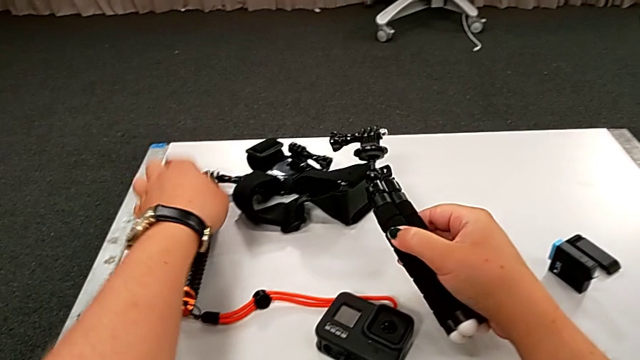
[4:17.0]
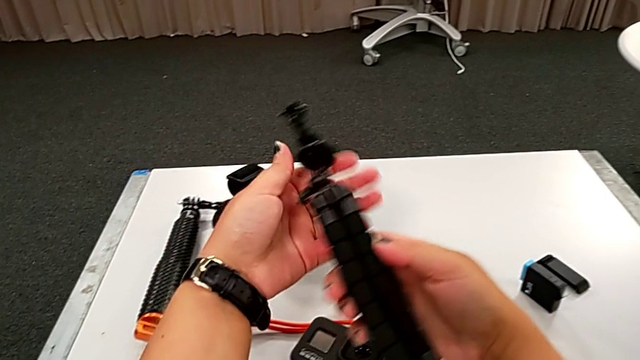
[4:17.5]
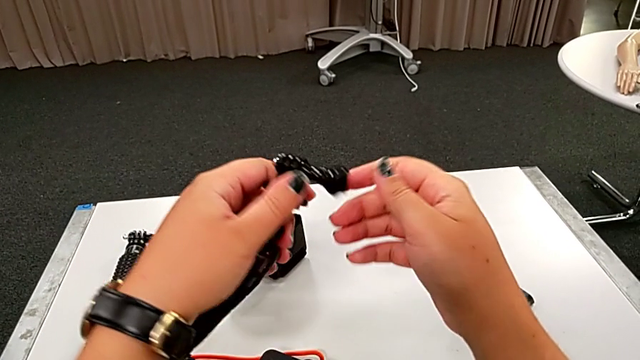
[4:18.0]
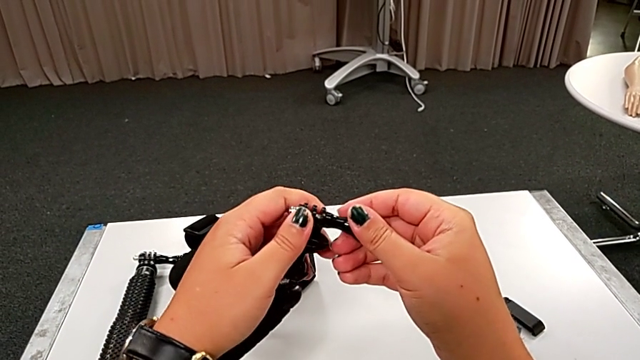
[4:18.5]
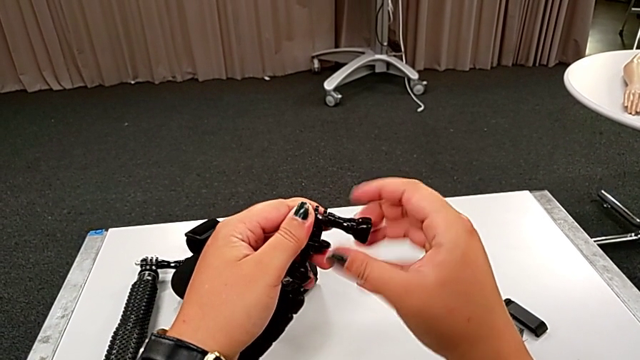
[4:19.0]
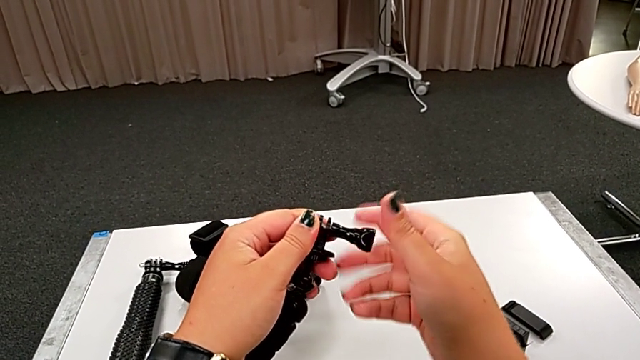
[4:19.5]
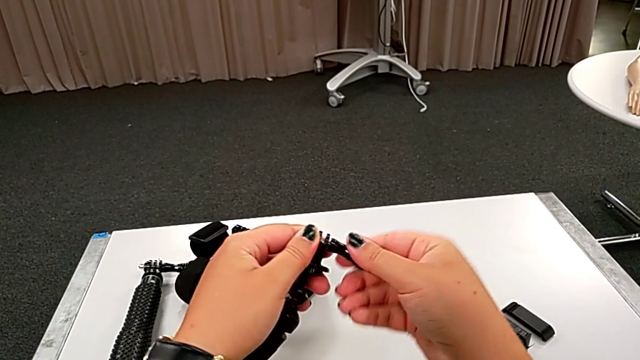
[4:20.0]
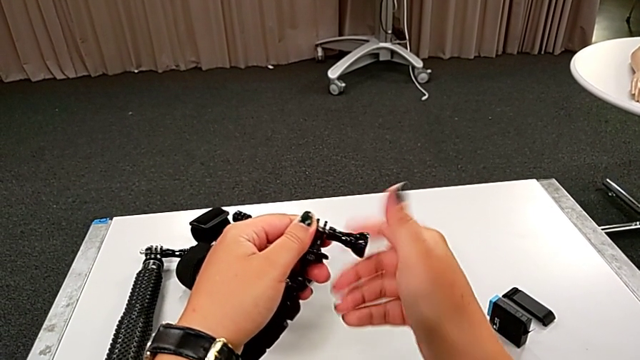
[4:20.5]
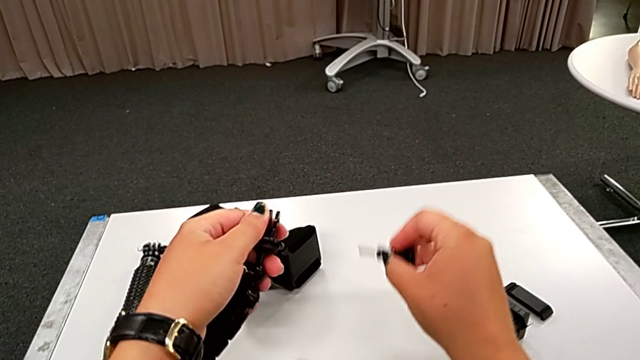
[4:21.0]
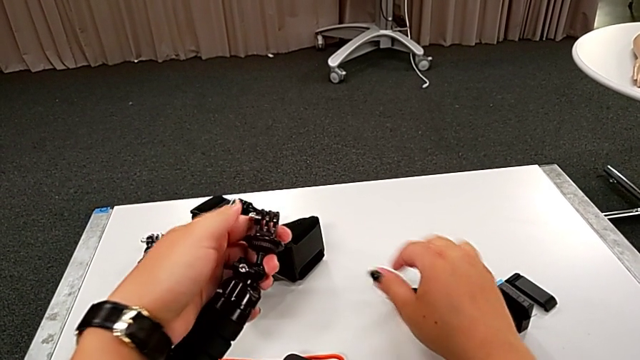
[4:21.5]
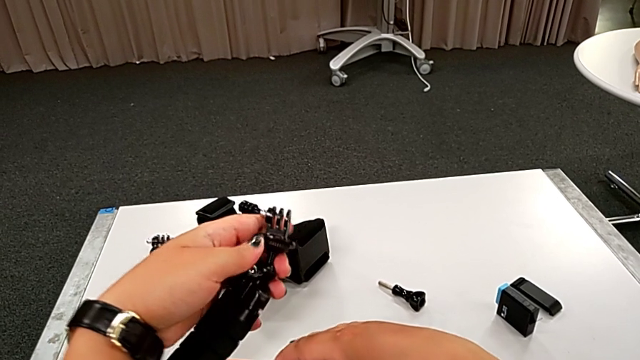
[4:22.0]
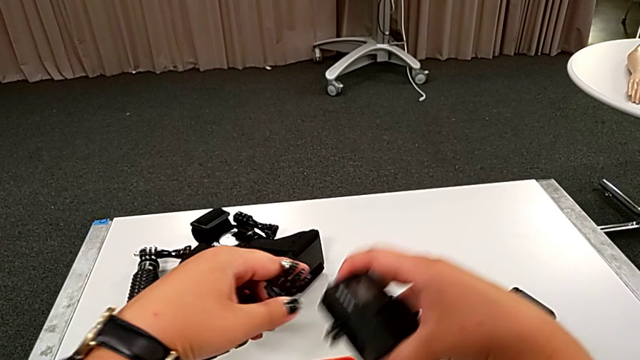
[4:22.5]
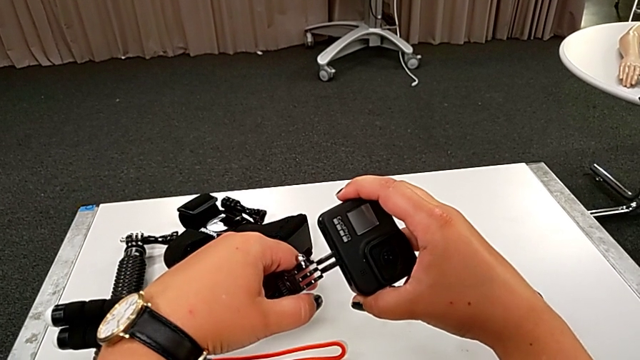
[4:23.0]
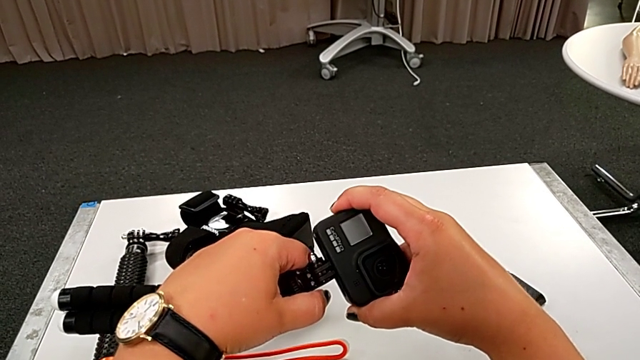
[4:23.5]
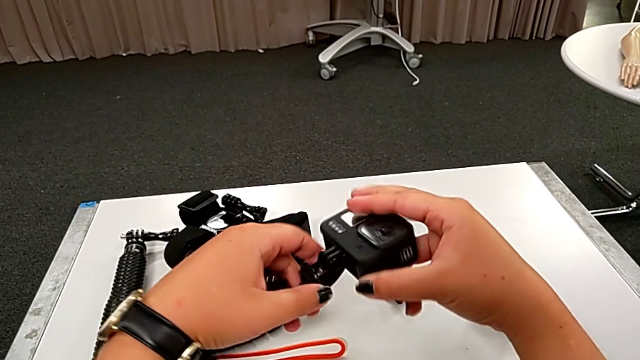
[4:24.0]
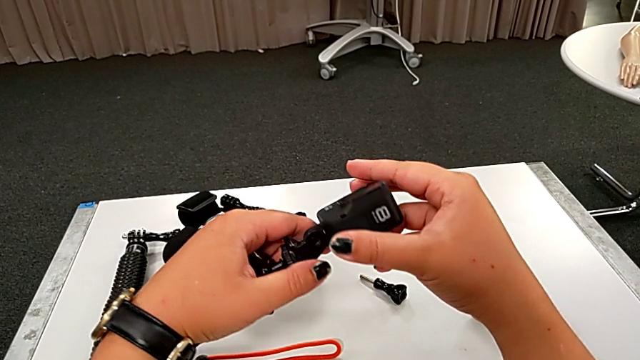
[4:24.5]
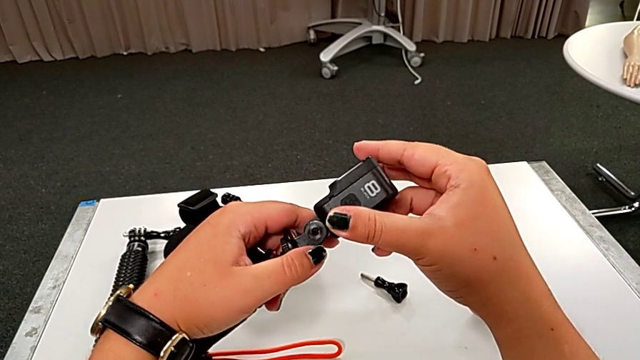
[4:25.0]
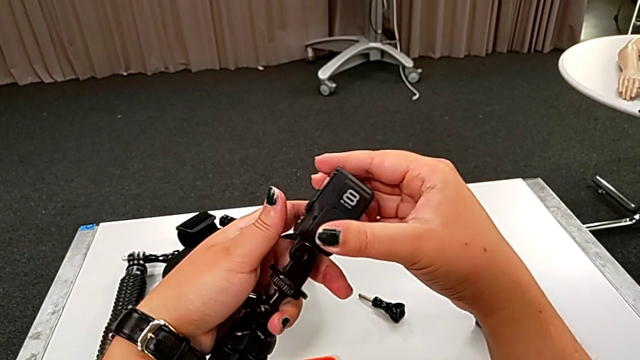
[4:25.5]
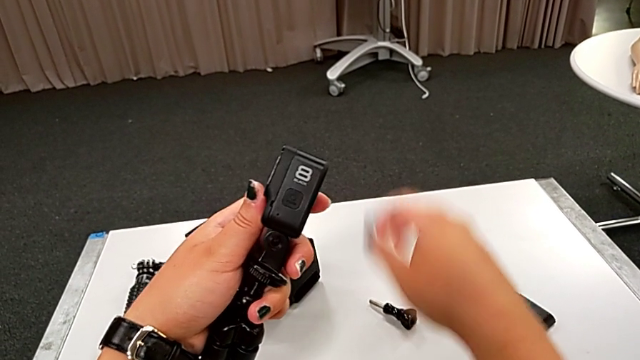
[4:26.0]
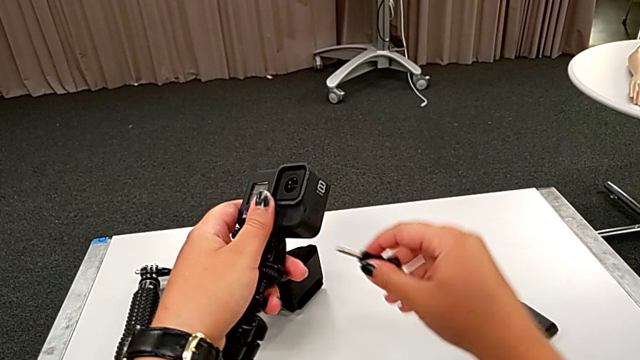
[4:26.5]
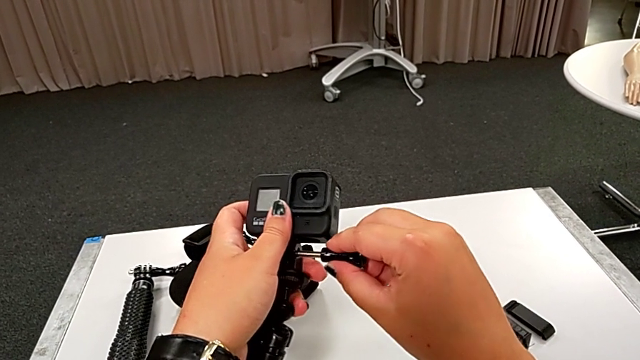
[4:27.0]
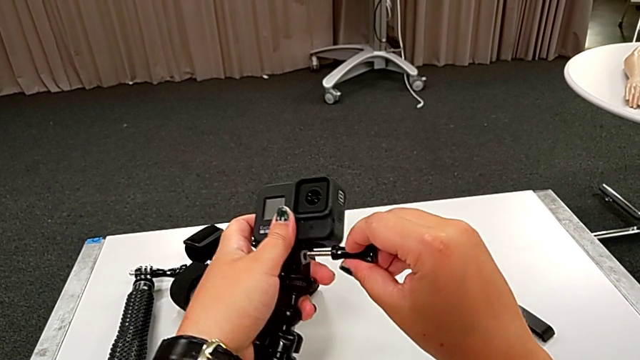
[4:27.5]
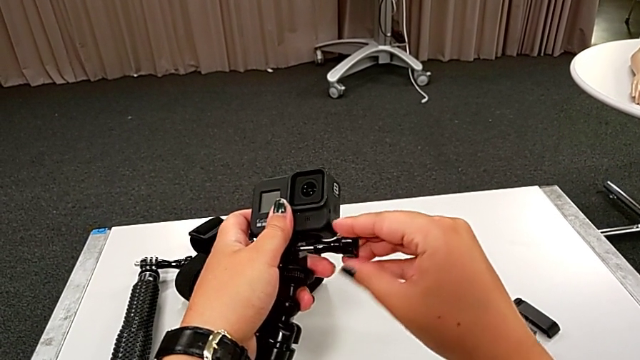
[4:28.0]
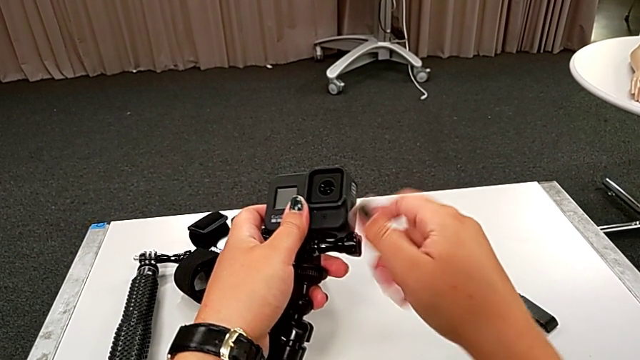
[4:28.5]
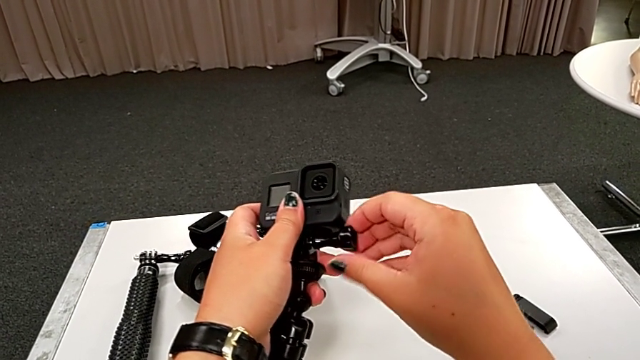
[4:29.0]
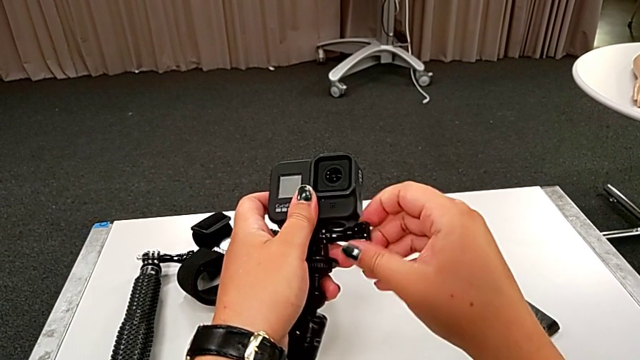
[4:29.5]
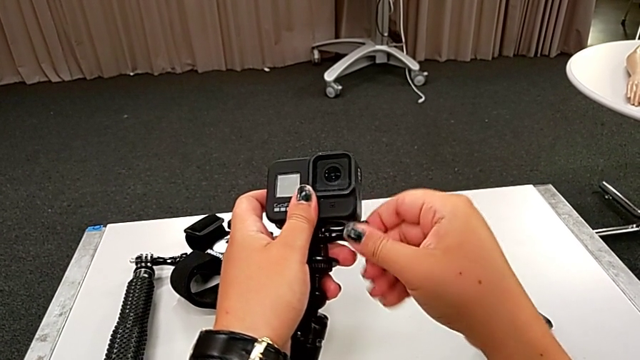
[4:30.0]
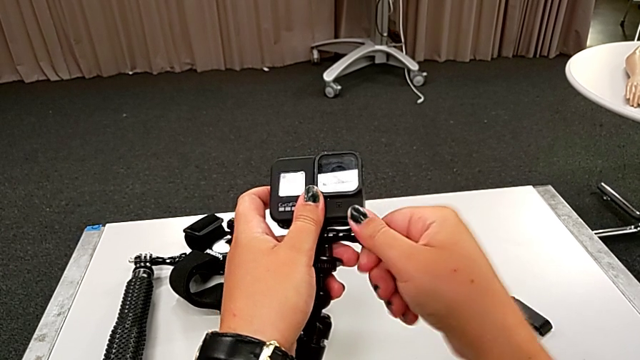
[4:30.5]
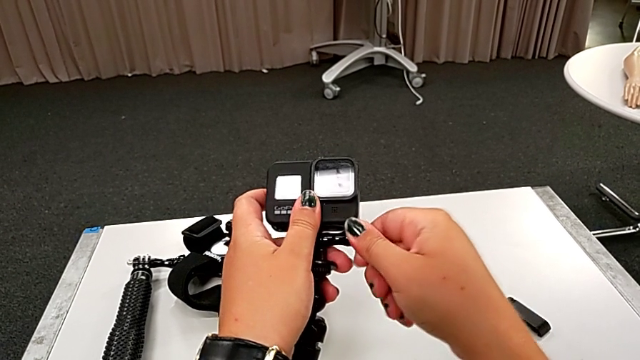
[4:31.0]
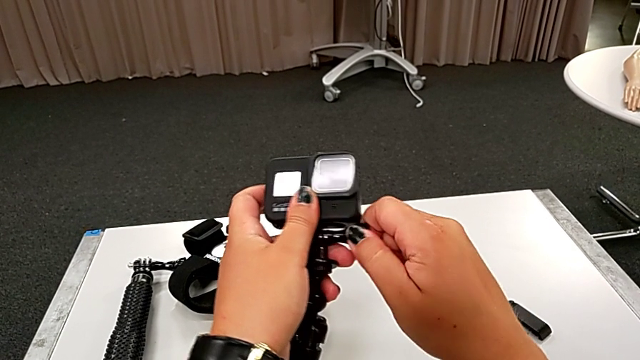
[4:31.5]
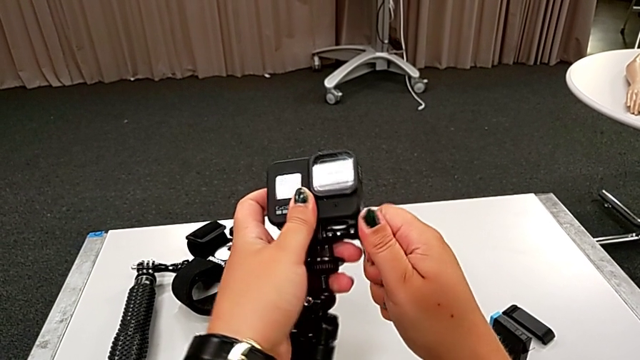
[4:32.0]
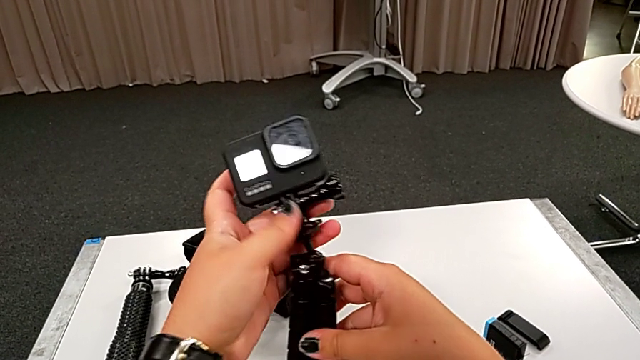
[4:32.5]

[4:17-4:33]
The camera wearer assembles the GoPro to the tripod. They unscrew the black tripod, assemble the rectangular GoPro and assemble the black GoPro.

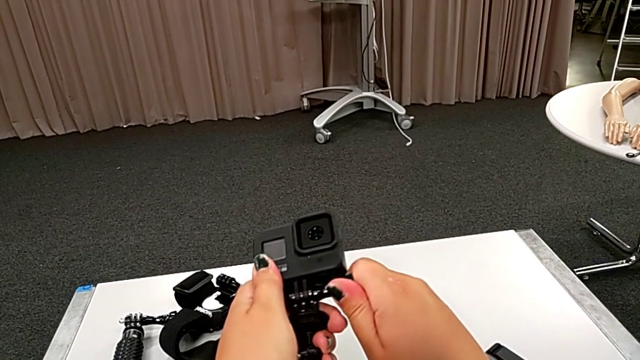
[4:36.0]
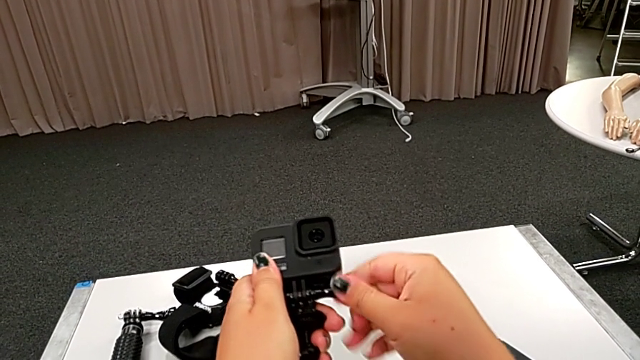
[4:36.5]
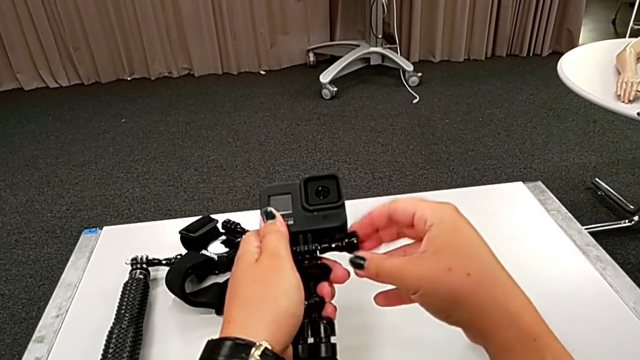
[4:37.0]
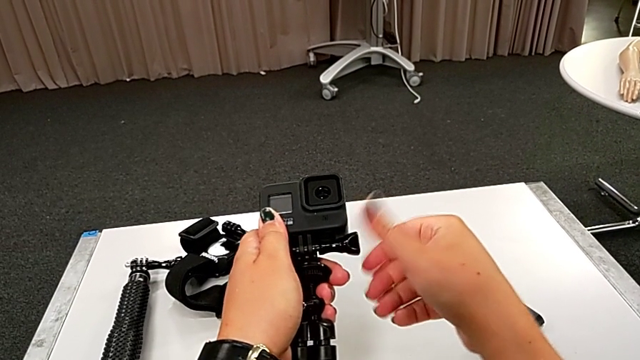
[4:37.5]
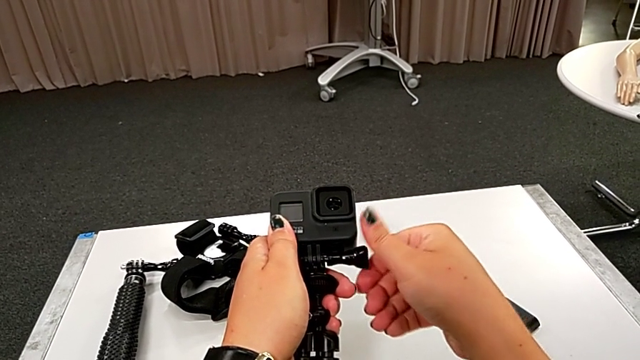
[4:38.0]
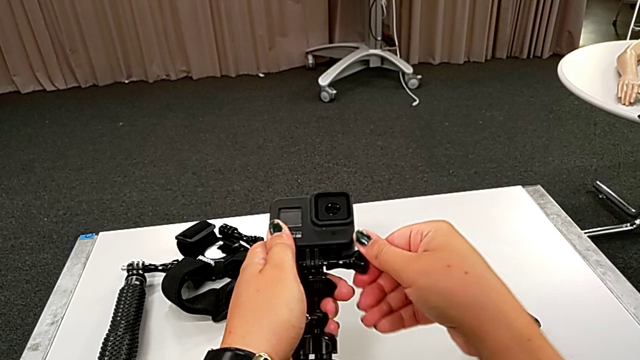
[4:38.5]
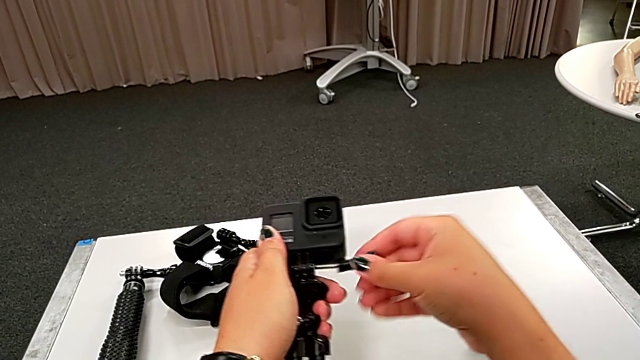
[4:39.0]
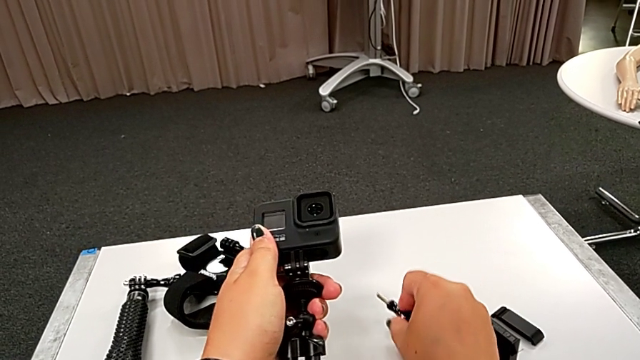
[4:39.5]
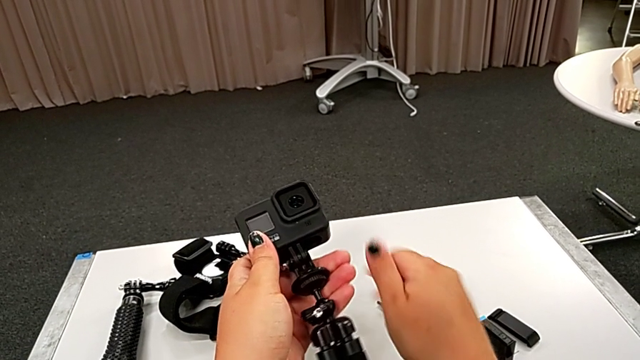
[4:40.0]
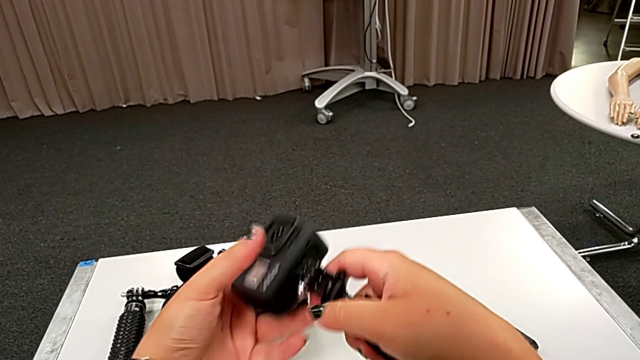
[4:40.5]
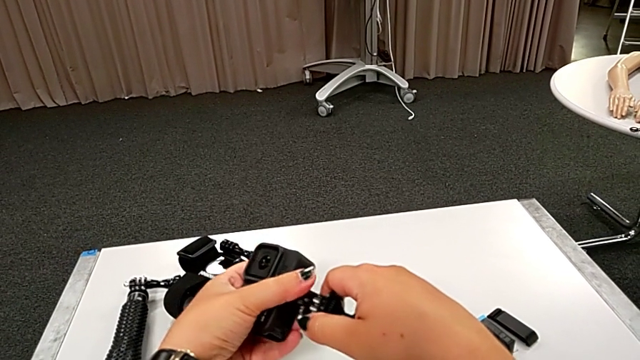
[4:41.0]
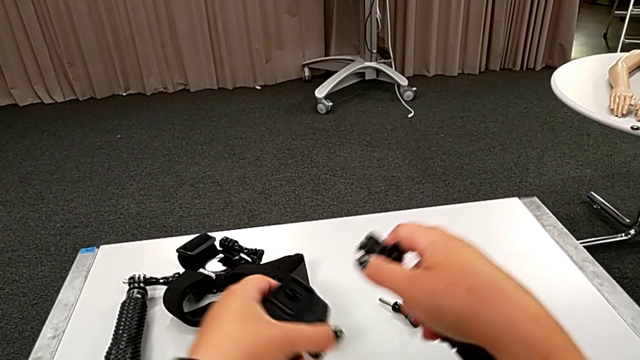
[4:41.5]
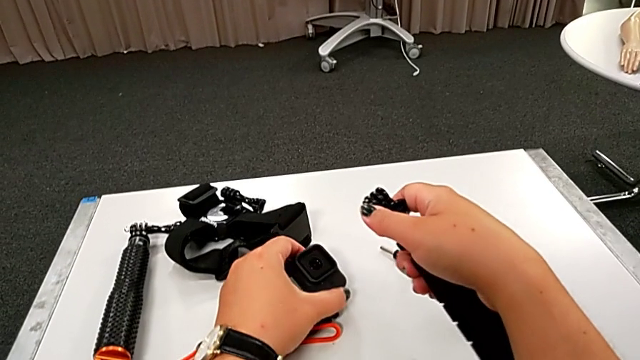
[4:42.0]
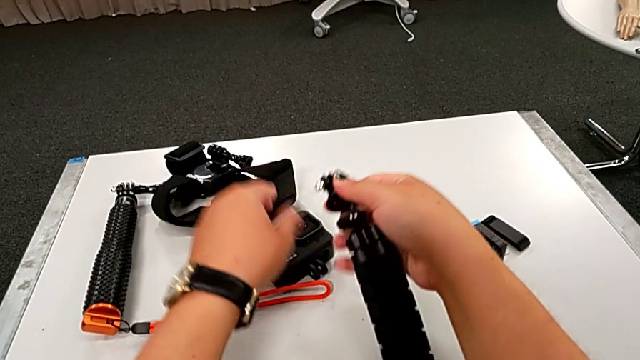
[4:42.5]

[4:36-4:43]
The camera wearer is disassembling the GoPro from the tripod. They disassemble the black GoPro.
